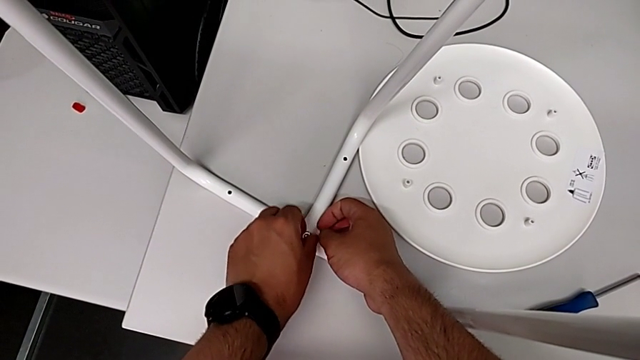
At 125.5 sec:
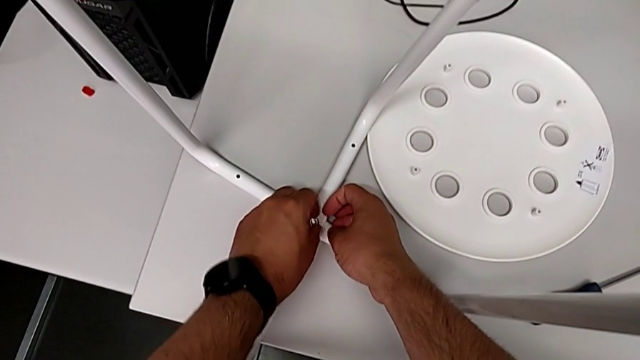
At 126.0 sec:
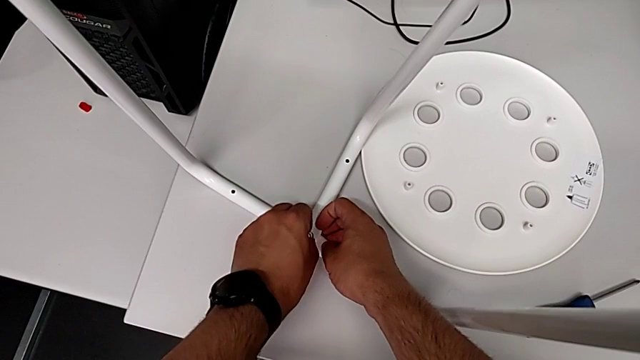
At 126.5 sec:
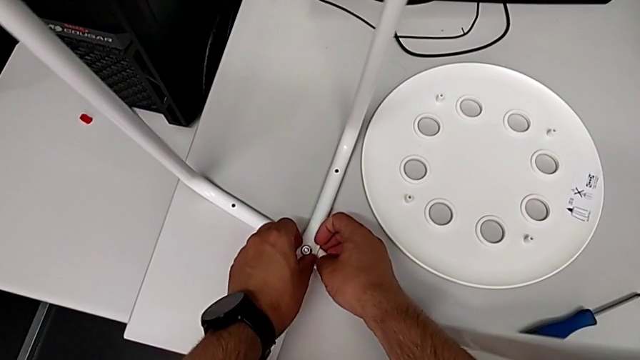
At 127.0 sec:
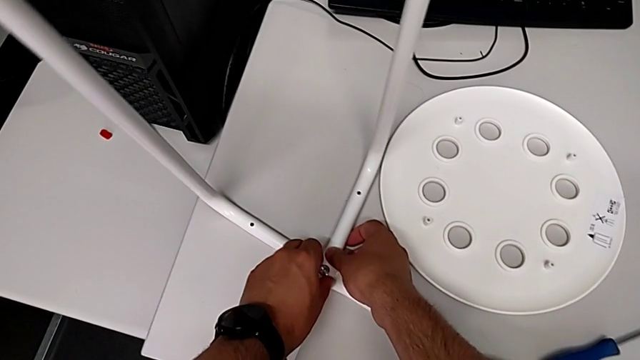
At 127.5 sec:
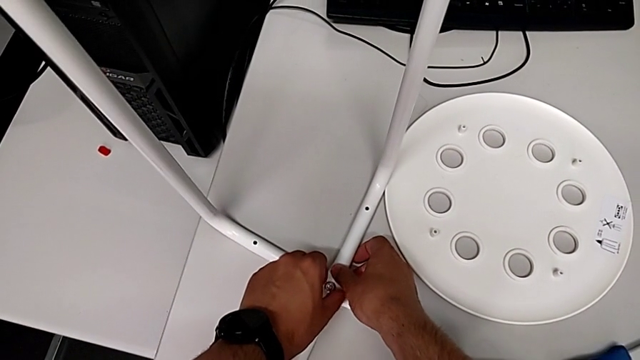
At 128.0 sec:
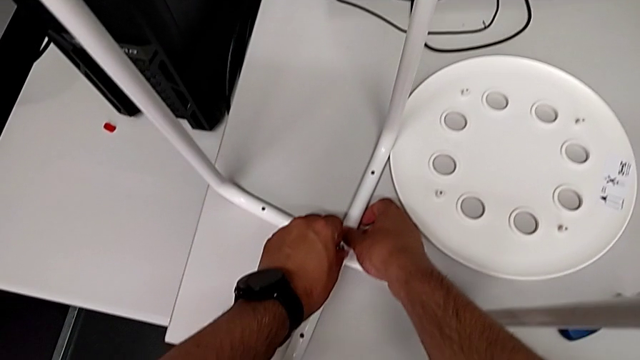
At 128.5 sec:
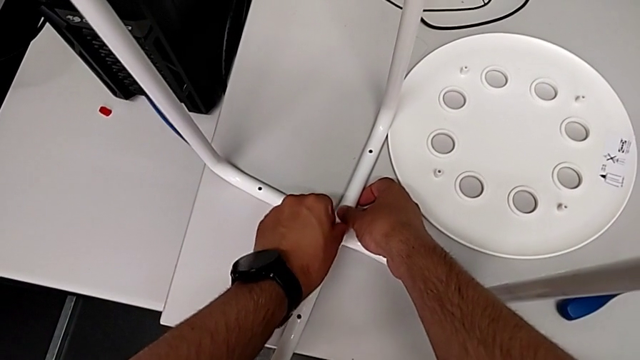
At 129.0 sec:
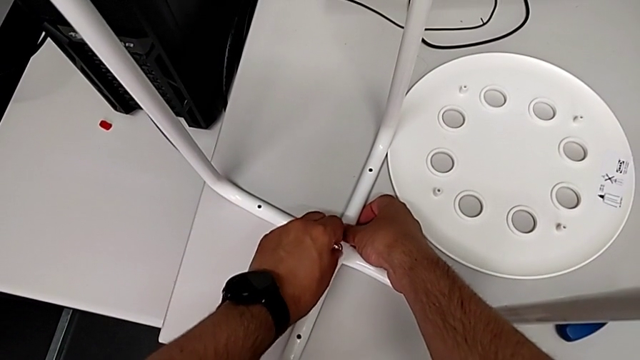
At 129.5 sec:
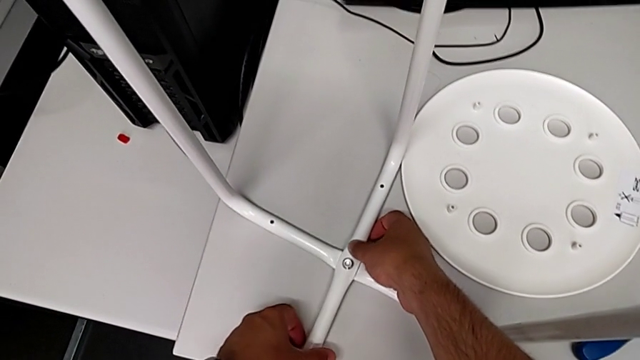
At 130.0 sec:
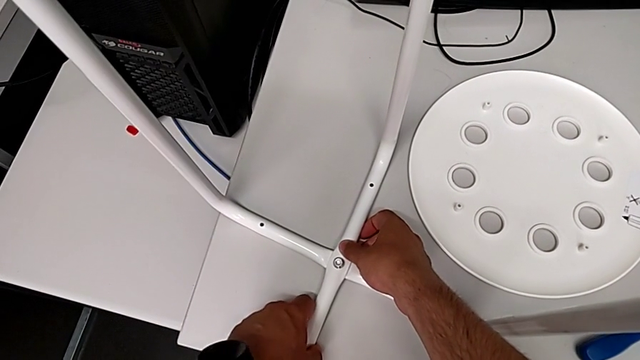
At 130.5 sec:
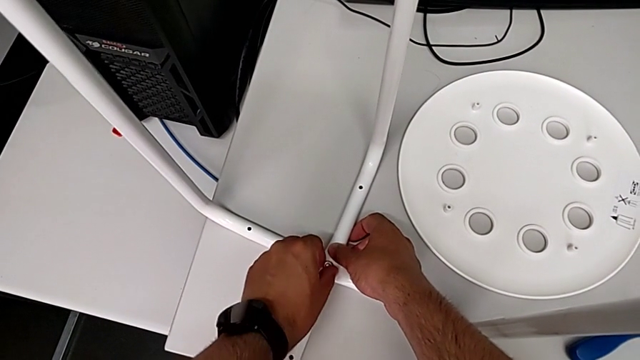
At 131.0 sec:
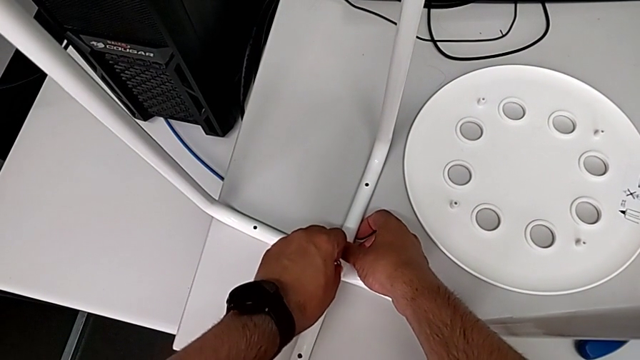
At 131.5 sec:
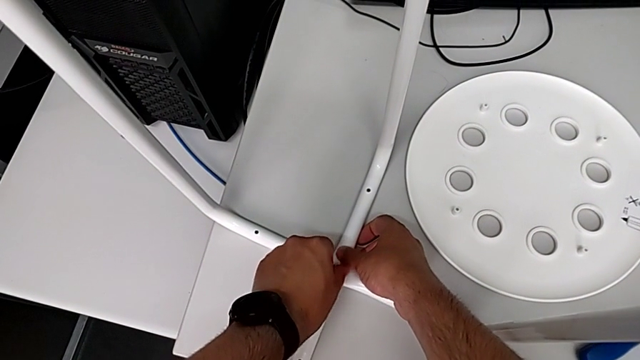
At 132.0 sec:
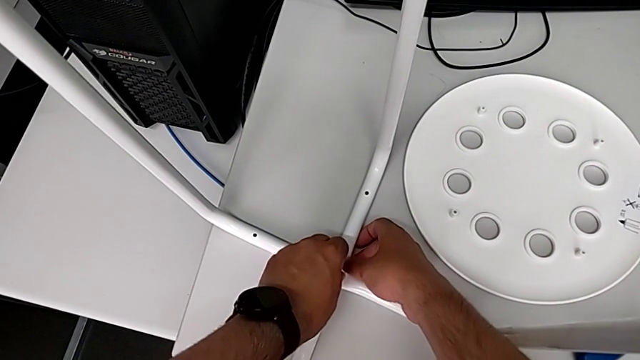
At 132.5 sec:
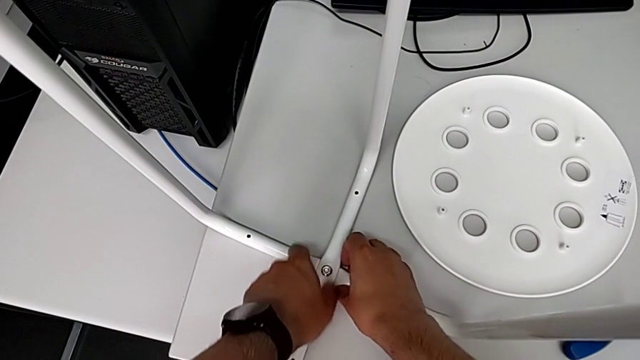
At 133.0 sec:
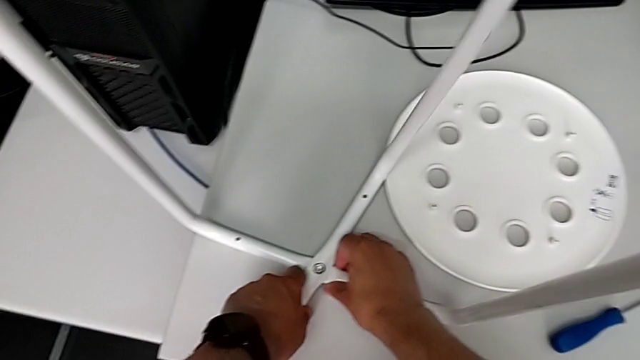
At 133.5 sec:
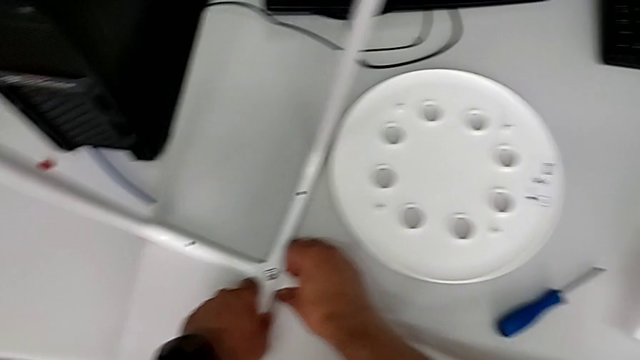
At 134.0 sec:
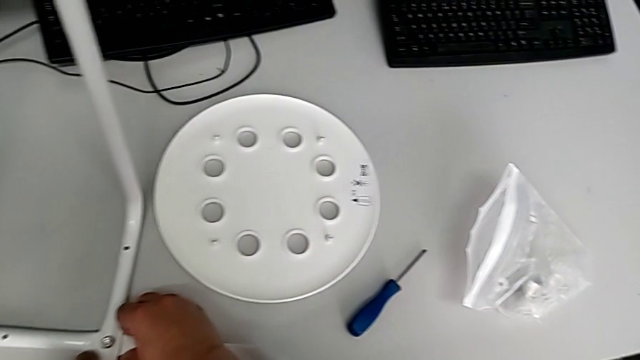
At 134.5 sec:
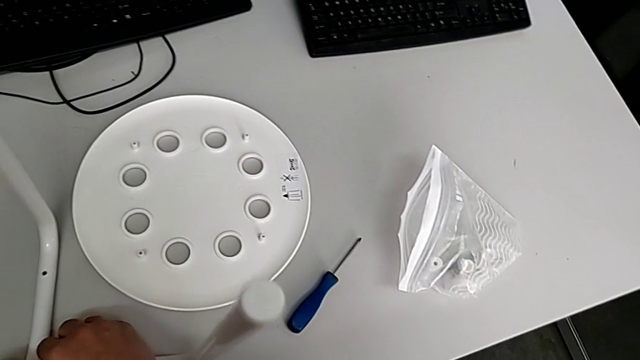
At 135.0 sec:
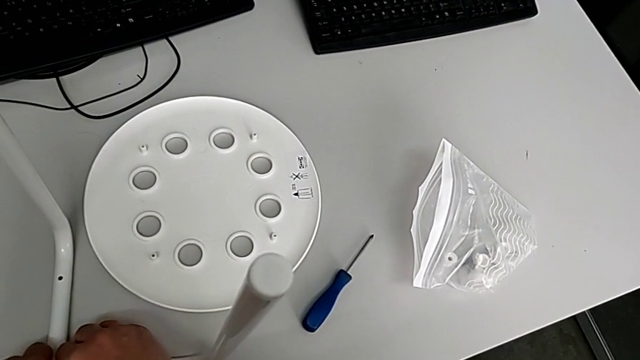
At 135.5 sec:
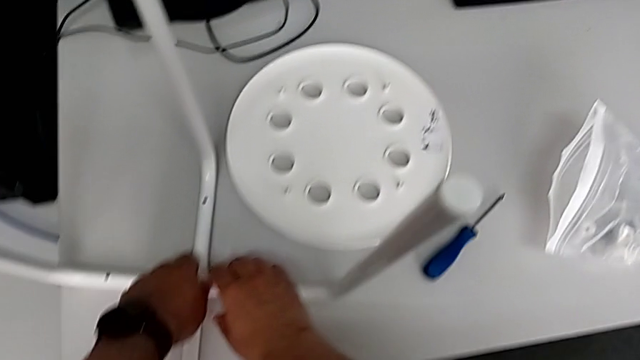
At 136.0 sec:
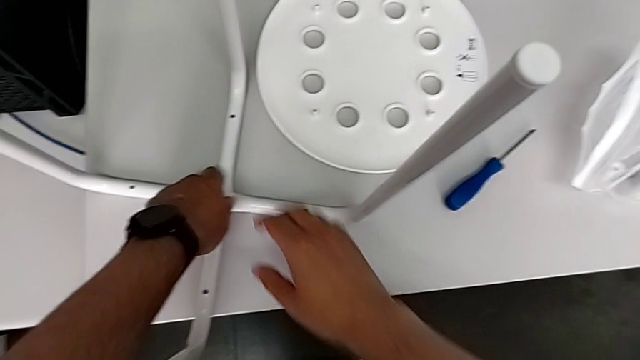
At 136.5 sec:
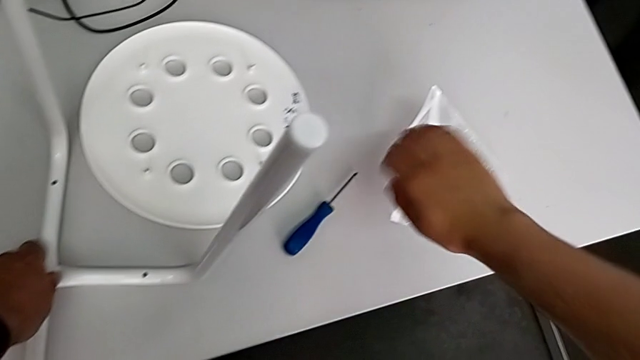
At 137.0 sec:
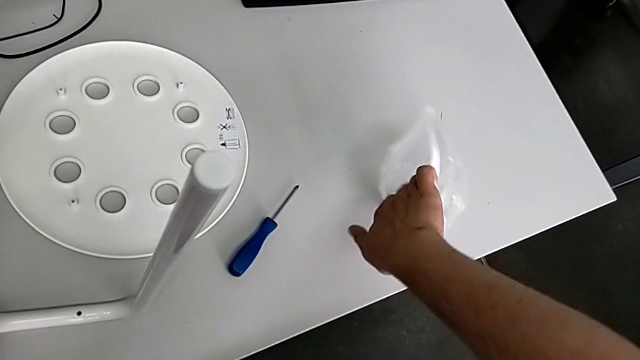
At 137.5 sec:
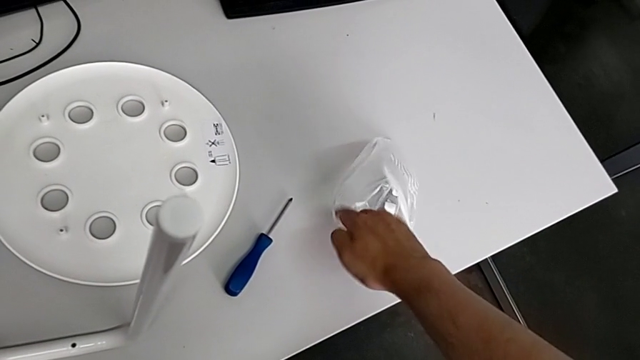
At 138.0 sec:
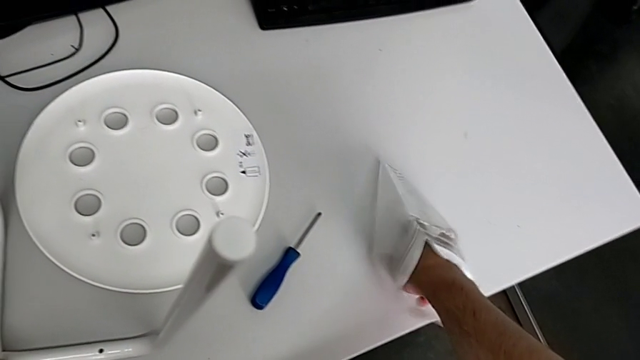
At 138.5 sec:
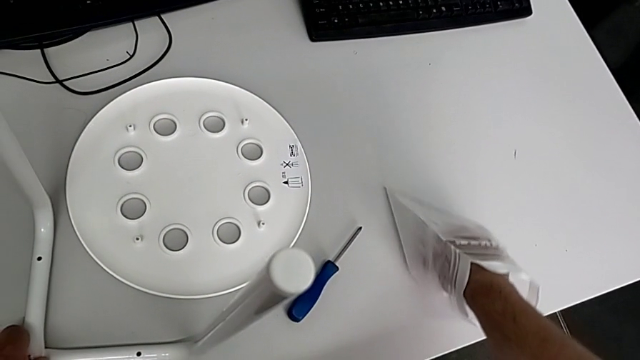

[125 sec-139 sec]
The camera wearer is screwing the middle screw on the leg. They keep wrongly screwing the hex nut, hold the leg, grab the bag and inspect the hexagonal wrench.

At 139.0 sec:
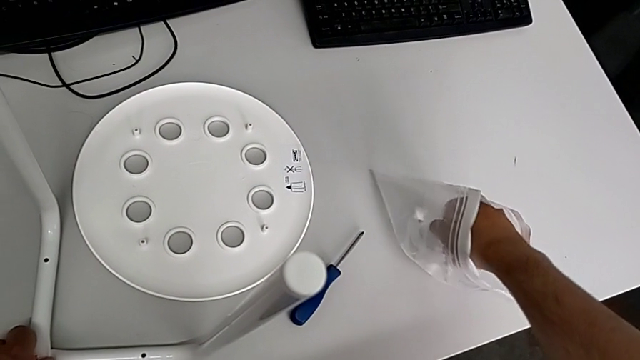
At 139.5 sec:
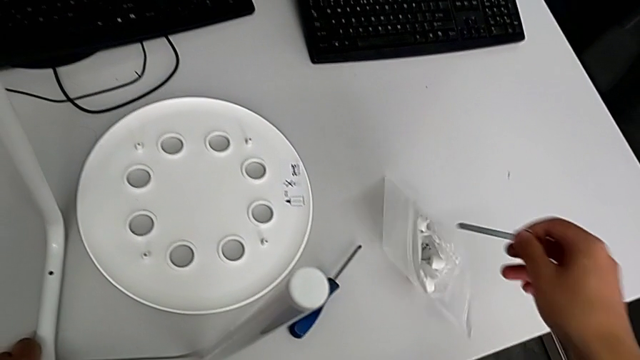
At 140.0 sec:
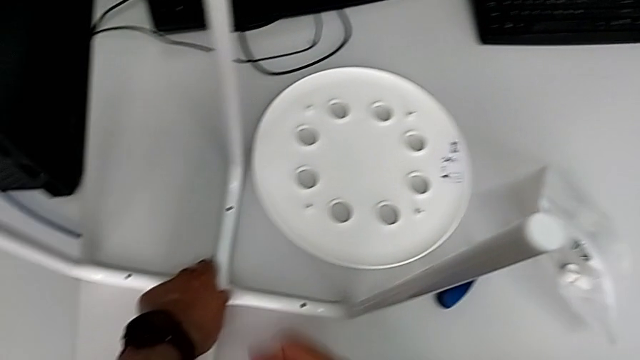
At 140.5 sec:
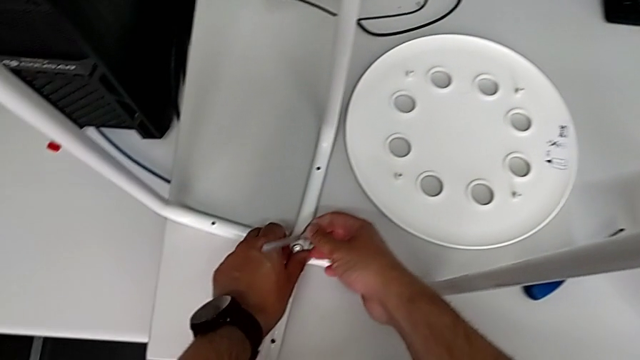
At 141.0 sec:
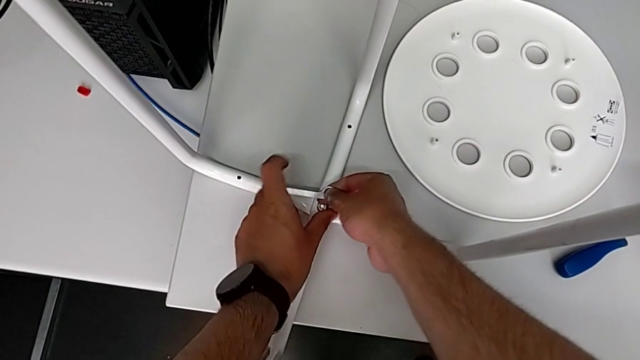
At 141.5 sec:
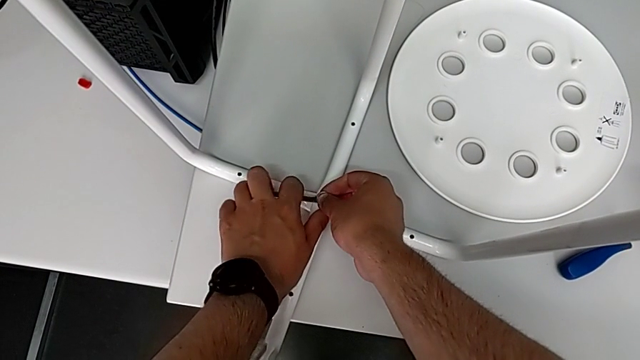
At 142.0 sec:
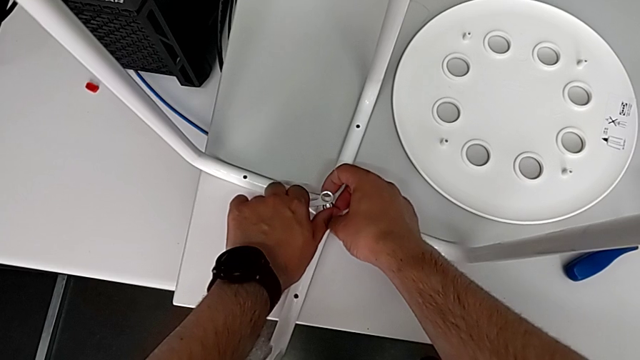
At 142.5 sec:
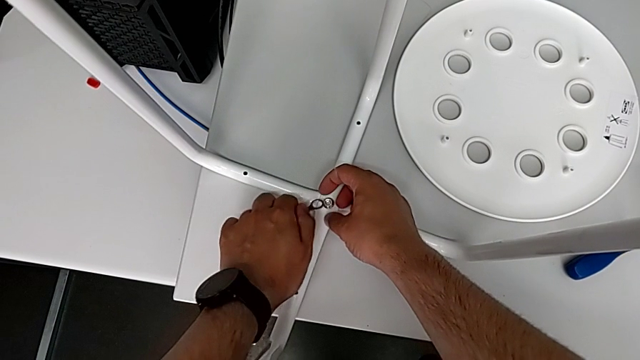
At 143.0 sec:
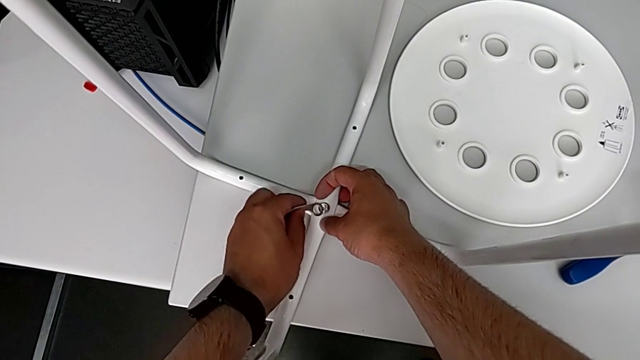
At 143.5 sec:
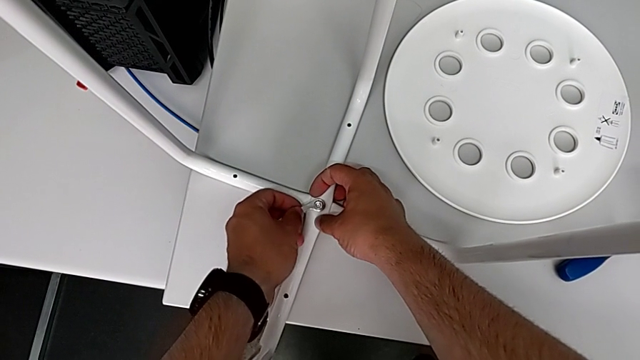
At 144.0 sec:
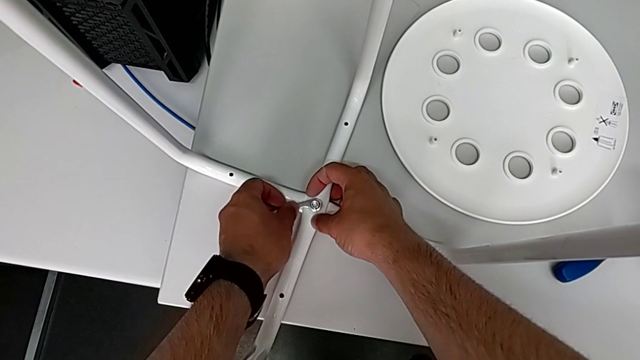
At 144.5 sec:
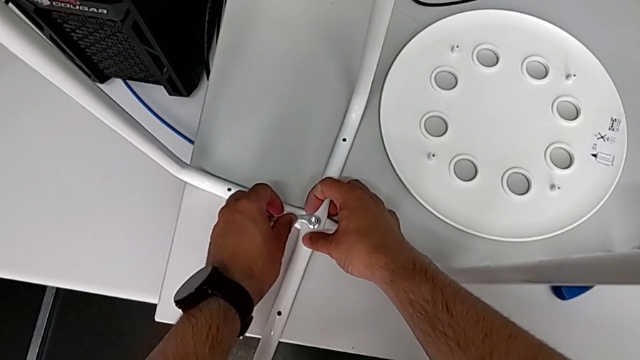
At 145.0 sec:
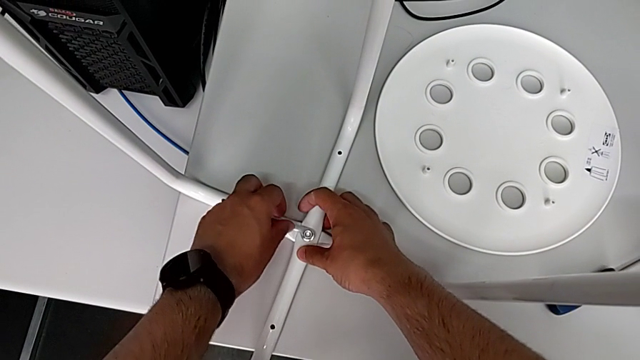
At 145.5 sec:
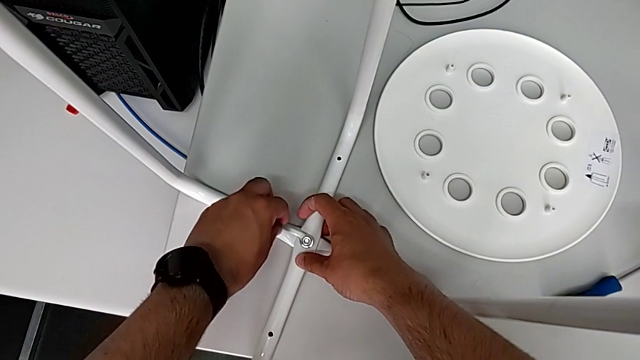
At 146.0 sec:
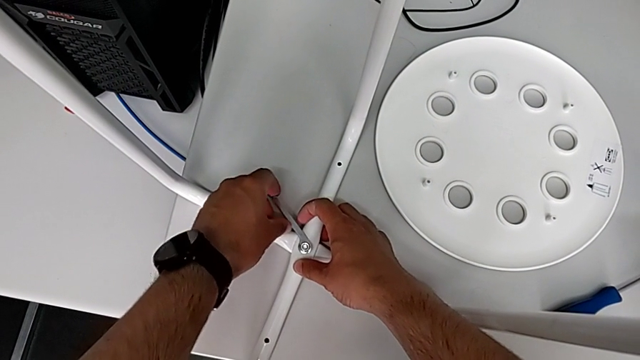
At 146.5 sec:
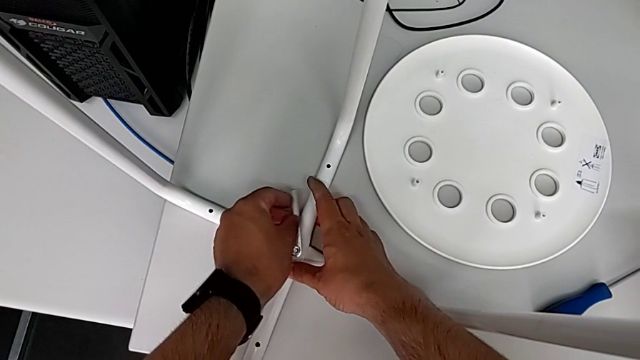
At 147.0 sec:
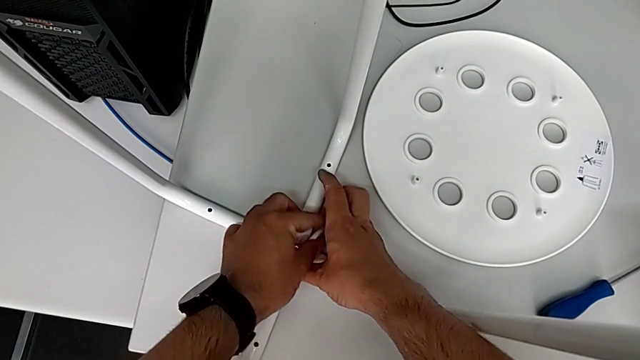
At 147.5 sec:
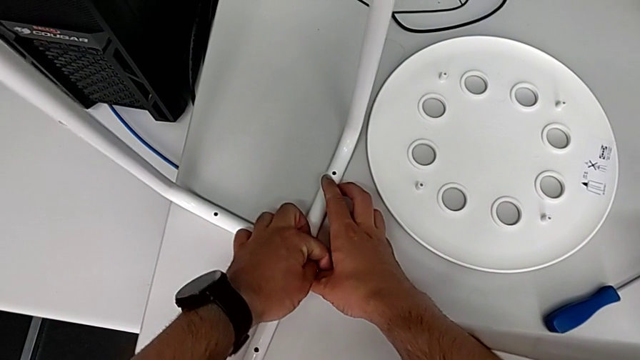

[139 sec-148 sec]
The camera wearer is screwing the middle screw on the leg. They grab the hexagonal wrench twice, insert it and begin to screw the hex nut.
